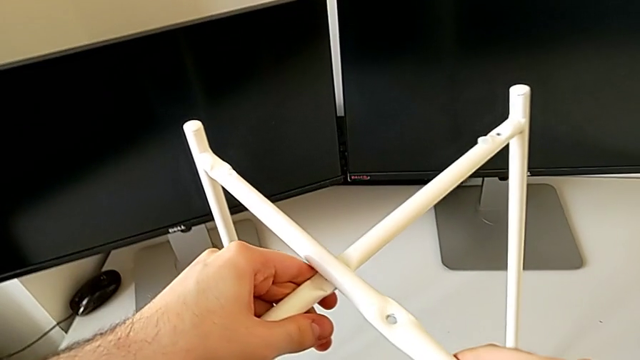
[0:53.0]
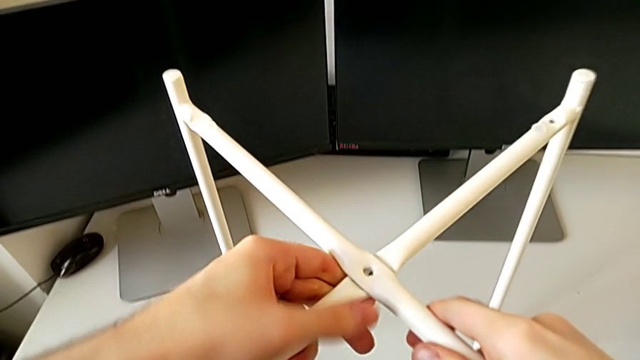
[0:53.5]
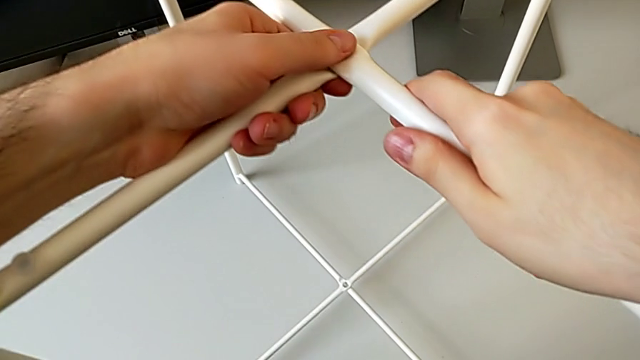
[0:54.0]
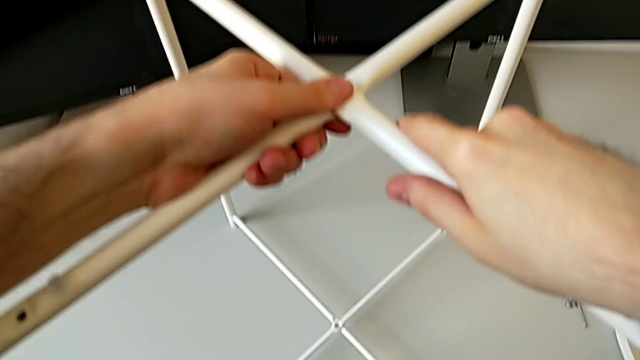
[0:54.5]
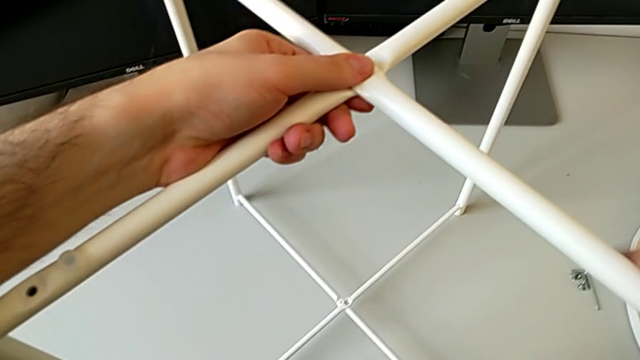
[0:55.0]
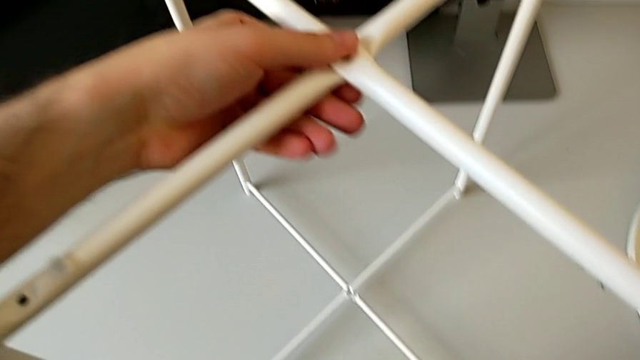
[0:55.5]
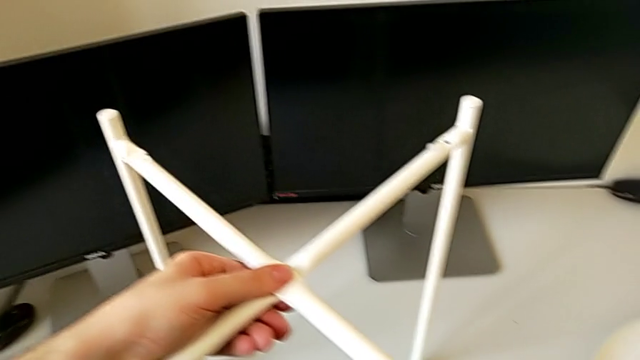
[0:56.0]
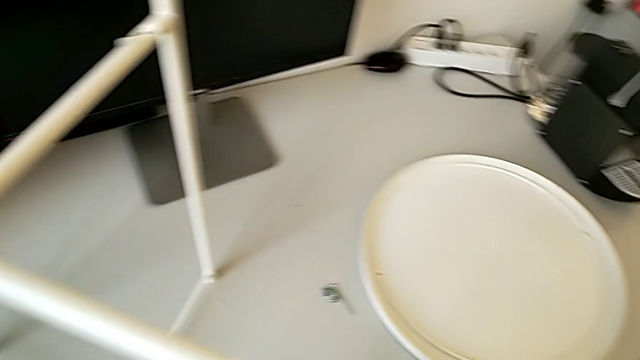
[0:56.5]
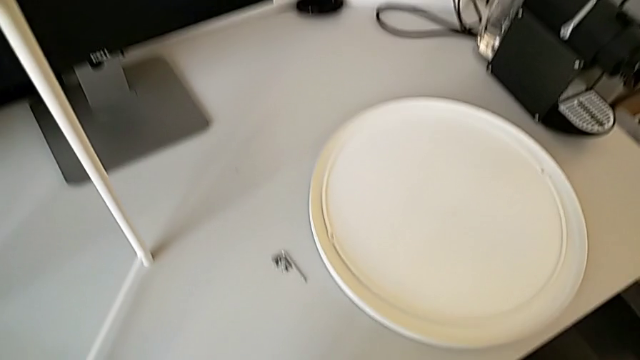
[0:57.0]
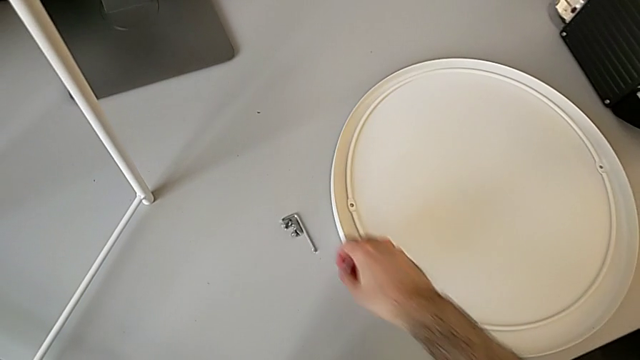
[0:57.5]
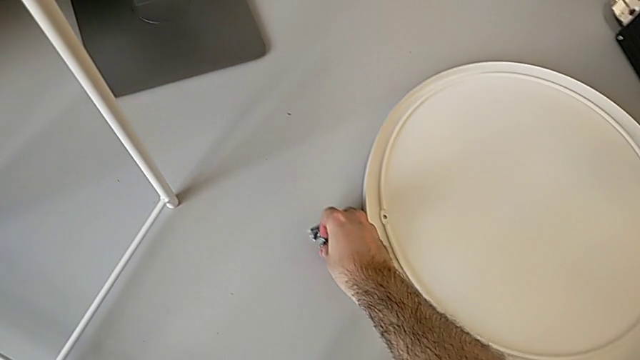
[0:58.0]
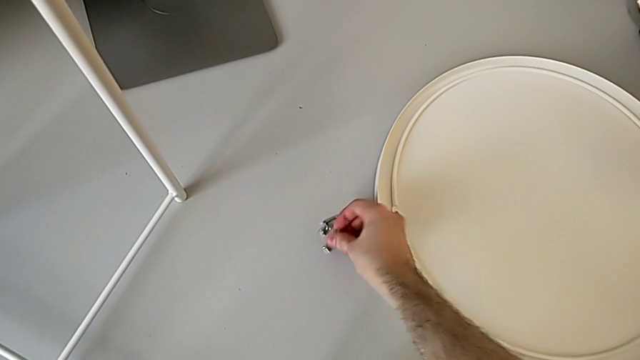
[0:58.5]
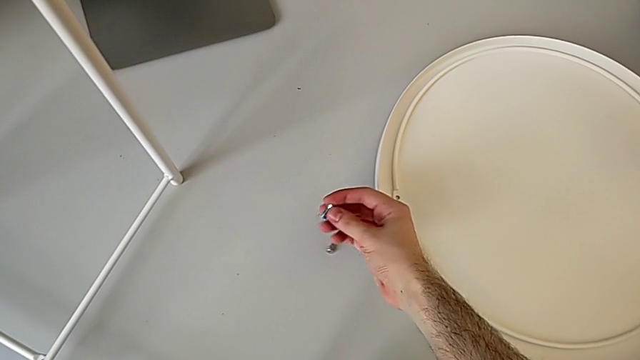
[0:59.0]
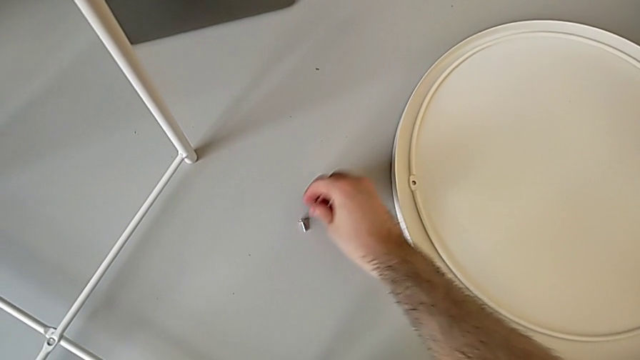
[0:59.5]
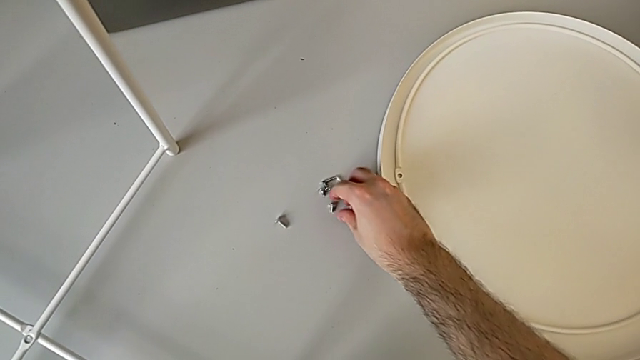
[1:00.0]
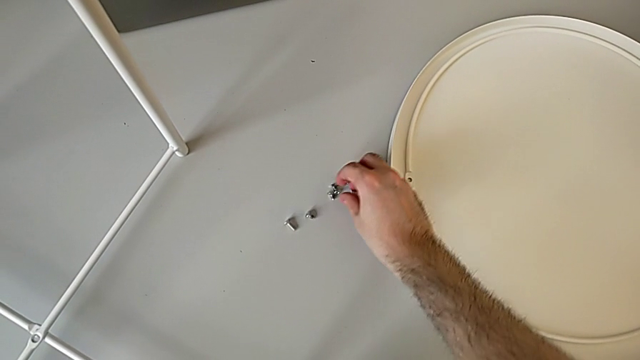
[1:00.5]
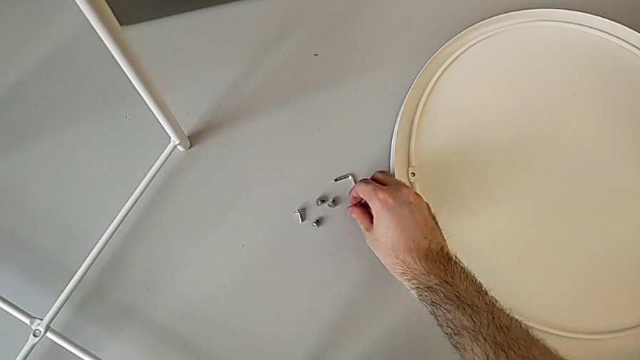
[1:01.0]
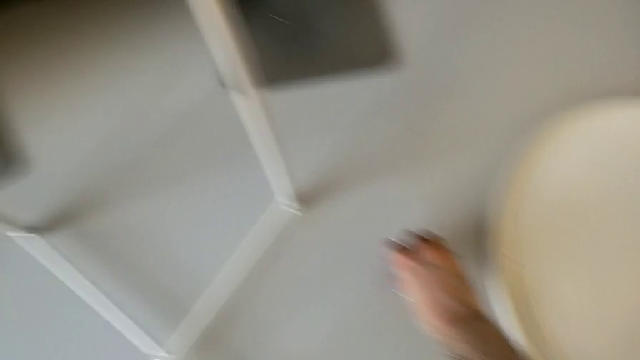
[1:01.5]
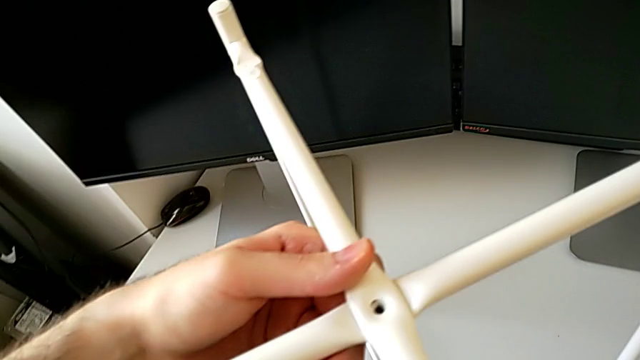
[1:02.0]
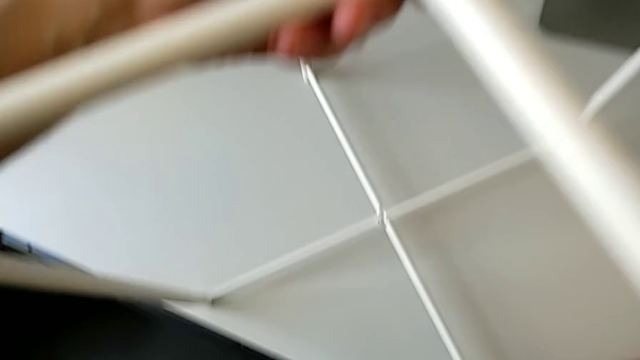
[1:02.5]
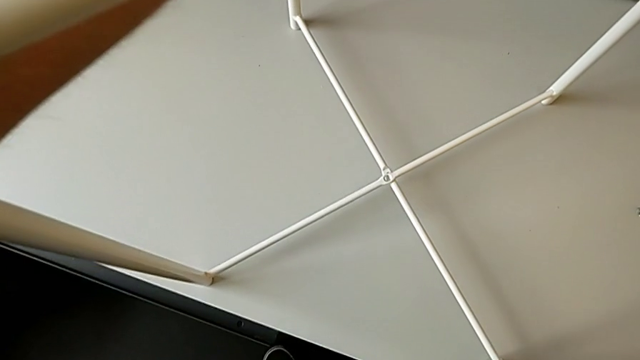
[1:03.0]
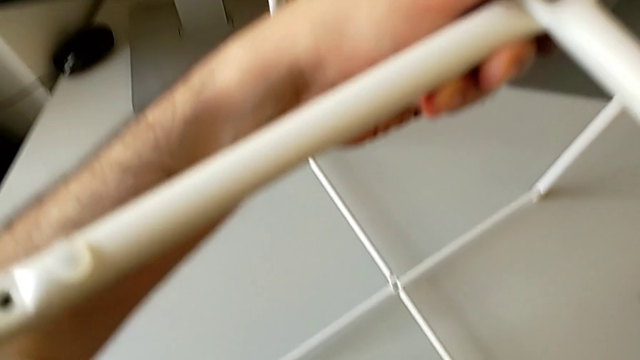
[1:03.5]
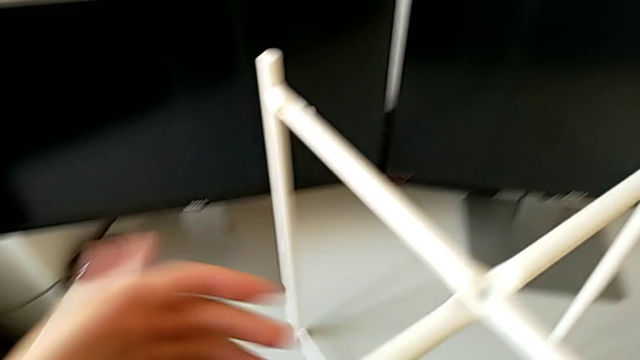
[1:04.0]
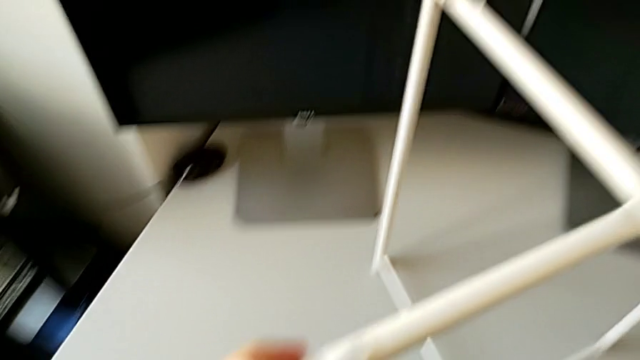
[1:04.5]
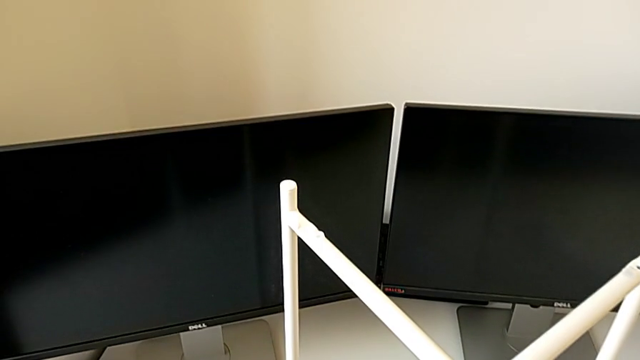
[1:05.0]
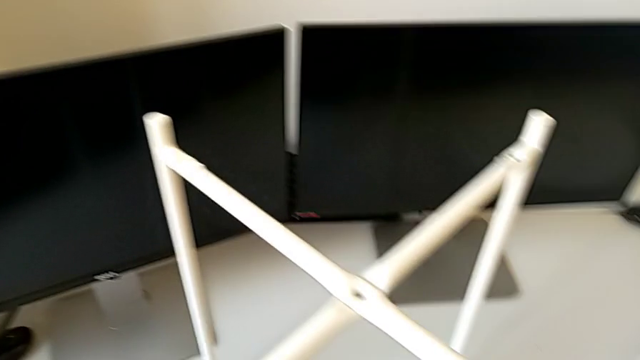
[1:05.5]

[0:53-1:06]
The camera wearer is assembling the table legs. They align the metallic leg, hold the leg and grab the hex socket head.

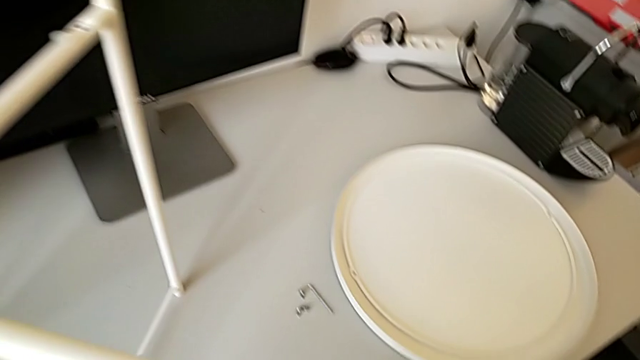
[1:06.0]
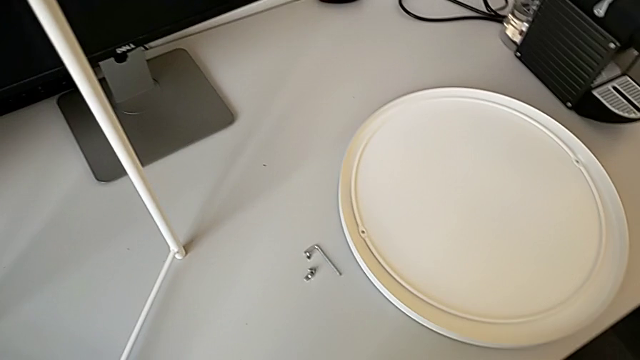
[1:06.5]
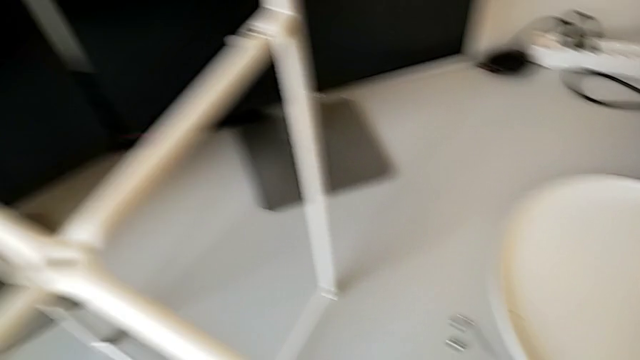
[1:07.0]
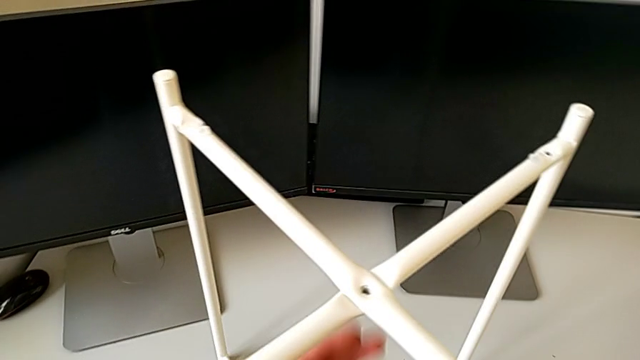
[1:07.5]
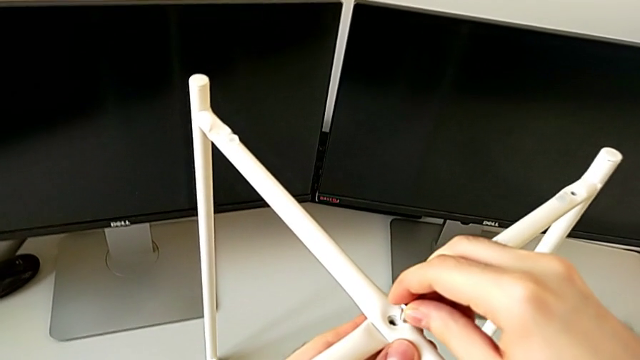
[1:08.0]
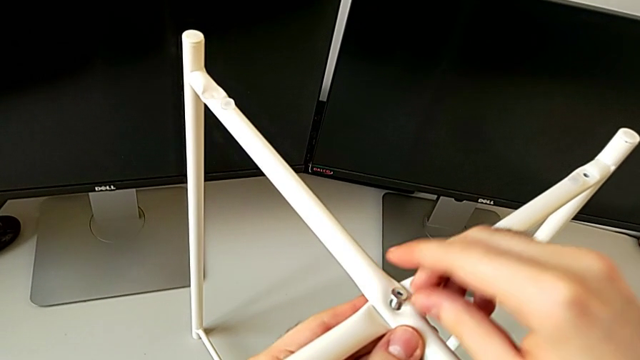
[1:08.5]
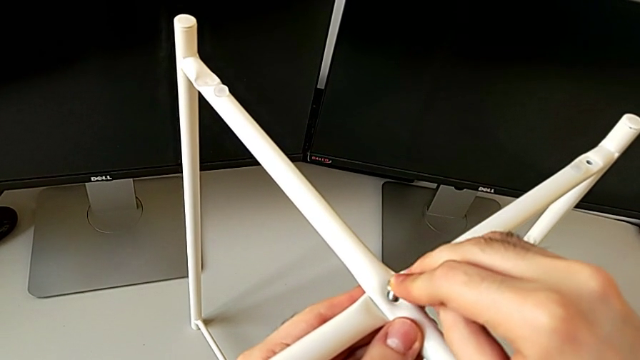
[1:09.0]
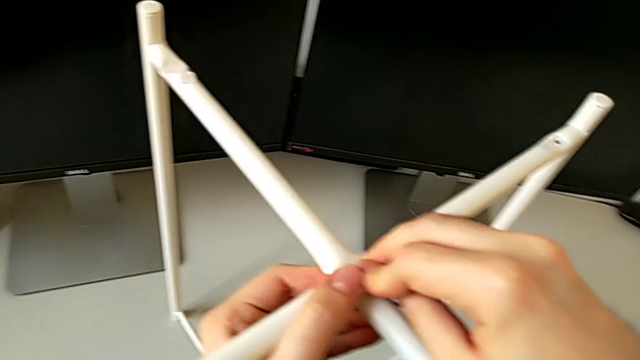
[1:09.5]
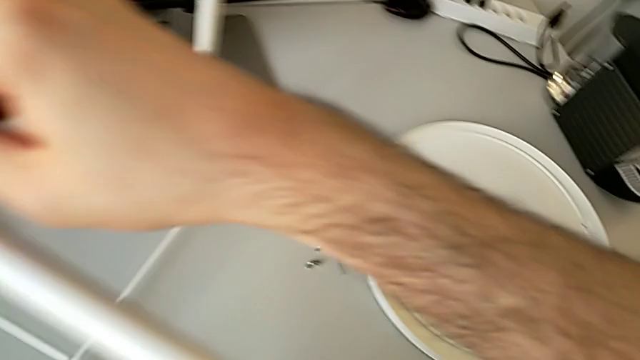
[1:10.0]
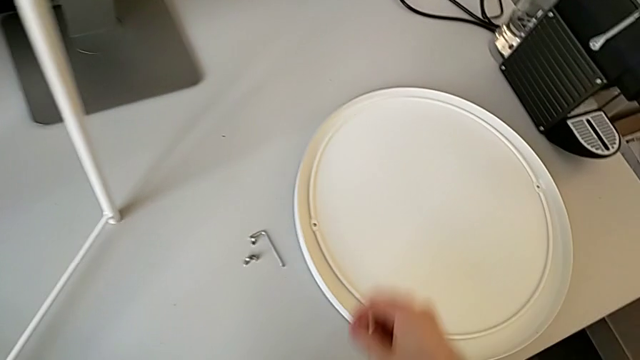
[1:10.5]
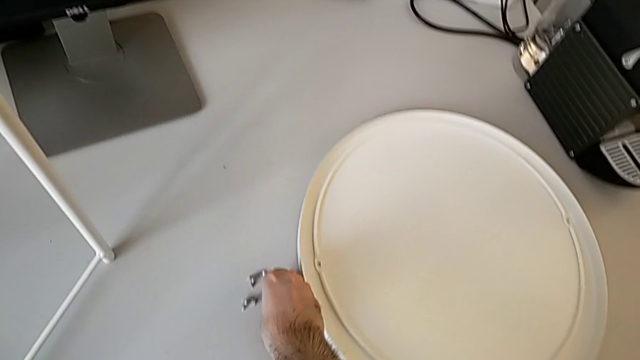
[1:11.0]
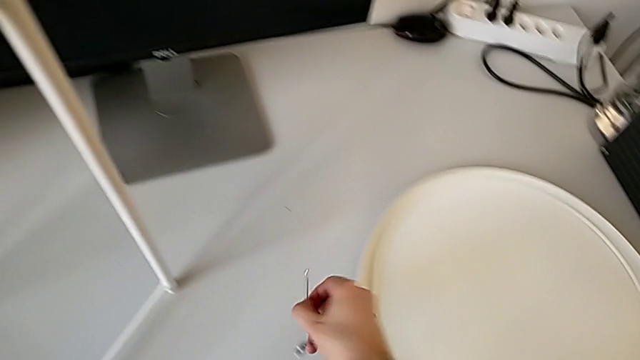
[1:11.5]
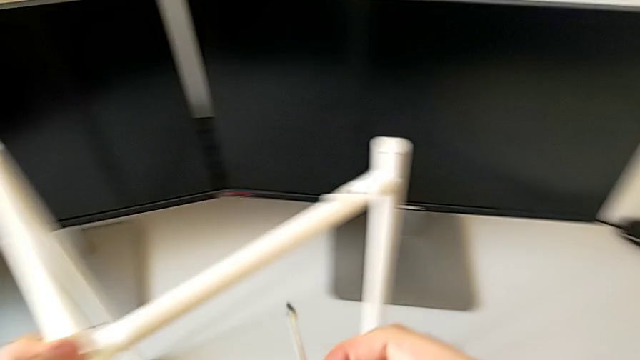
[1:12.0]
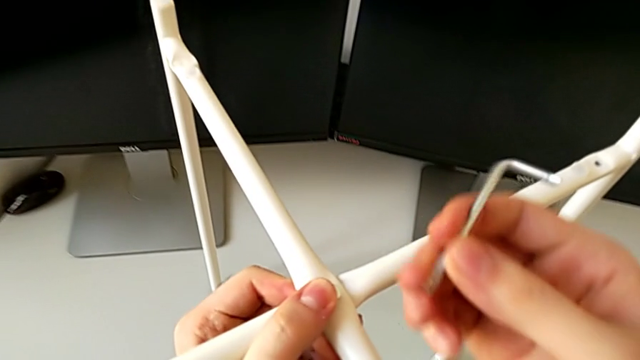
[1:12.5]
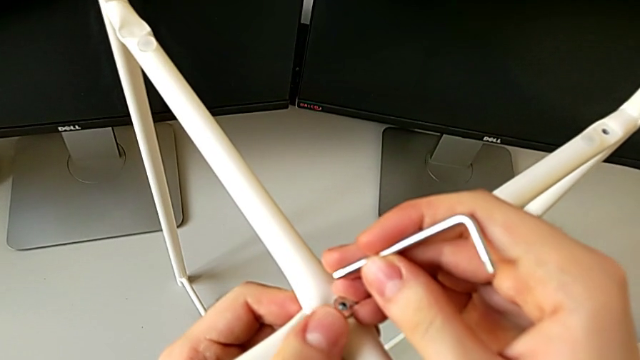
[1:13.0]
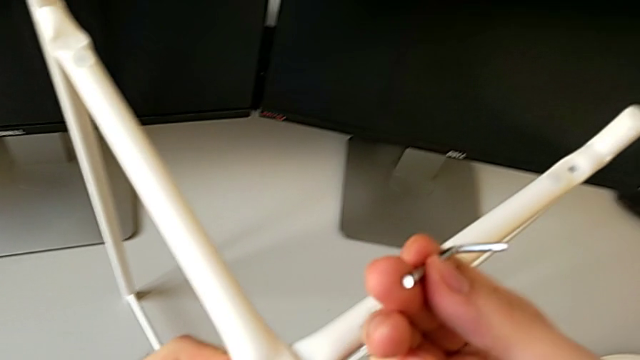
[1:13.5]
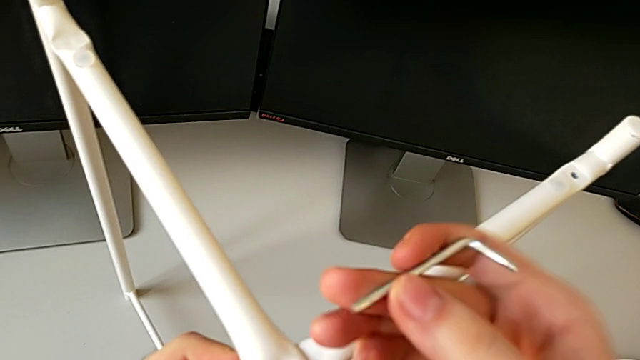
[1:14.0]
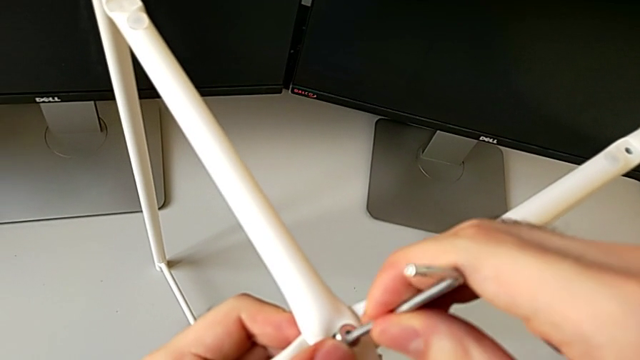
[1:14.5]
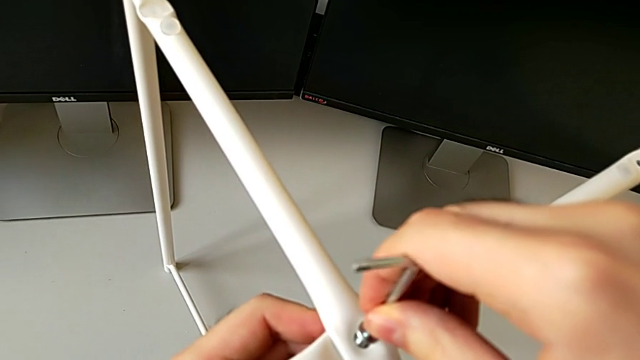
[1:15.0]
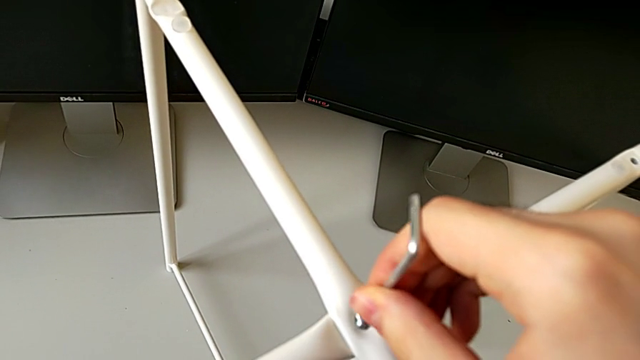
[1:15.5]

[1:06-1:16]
The camera wearer is assembling the table legs. They grab the hex socket head, insert it, grab the Allen wrench, insert it and begin to screw the middle hex socket head.
